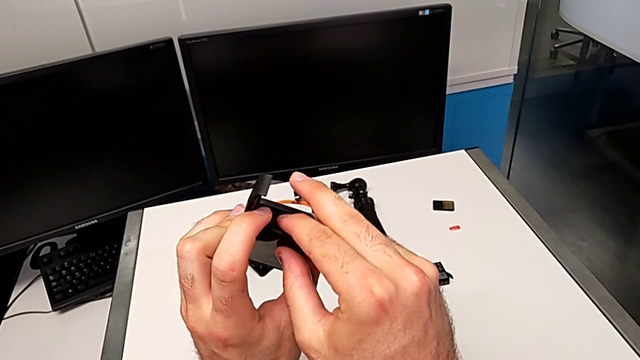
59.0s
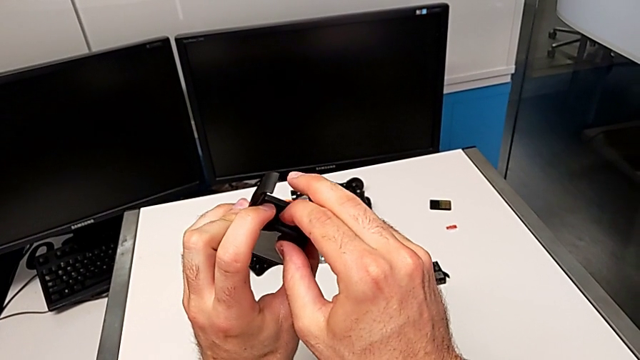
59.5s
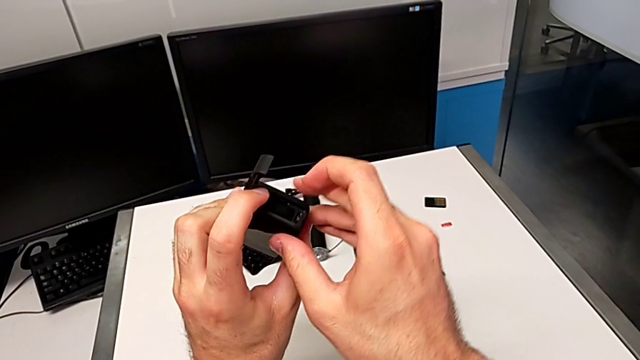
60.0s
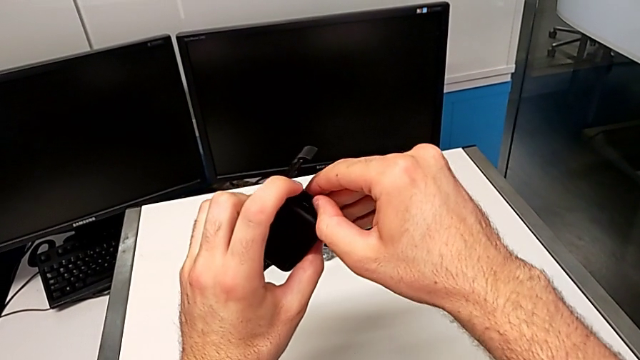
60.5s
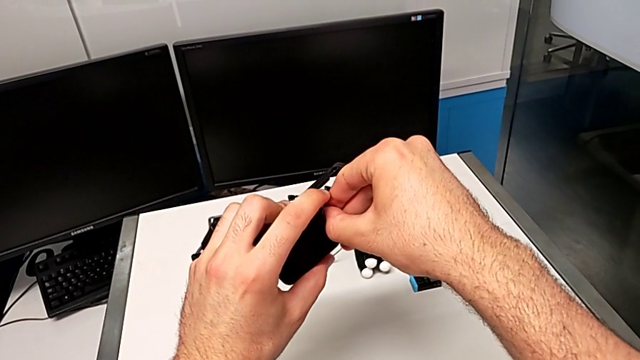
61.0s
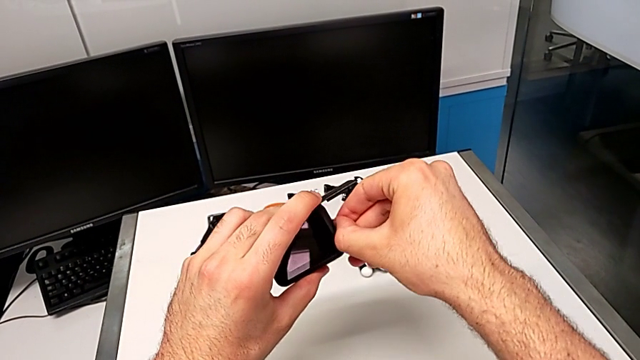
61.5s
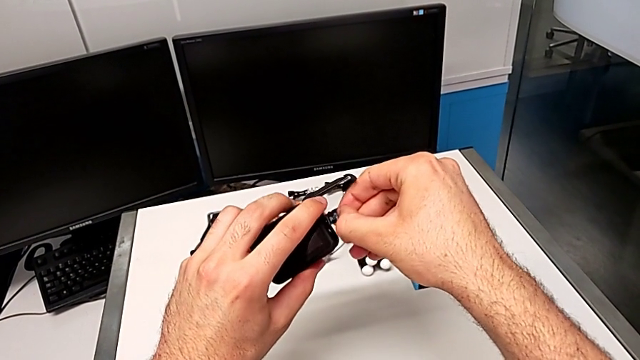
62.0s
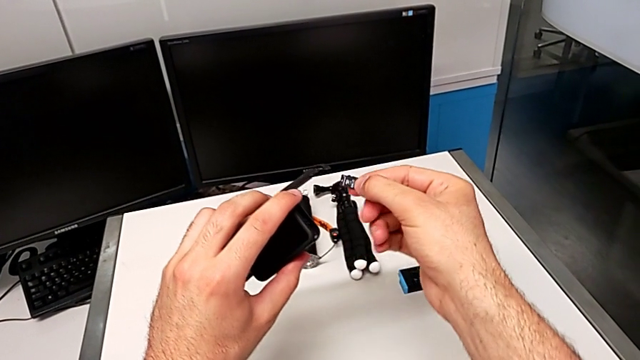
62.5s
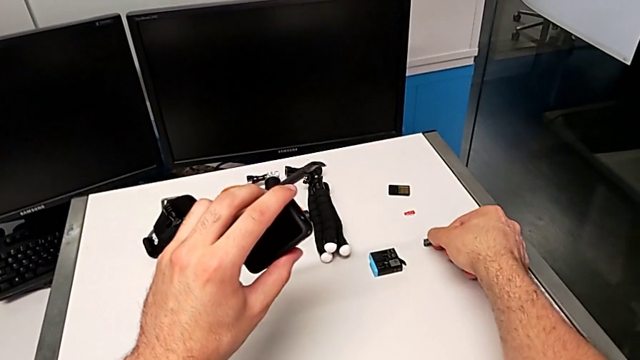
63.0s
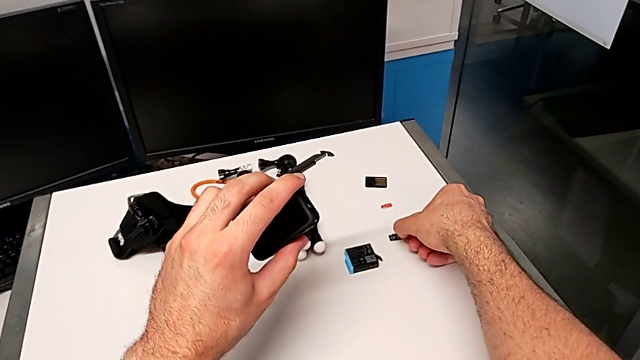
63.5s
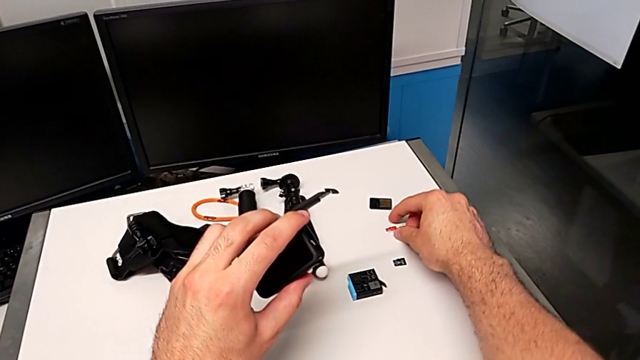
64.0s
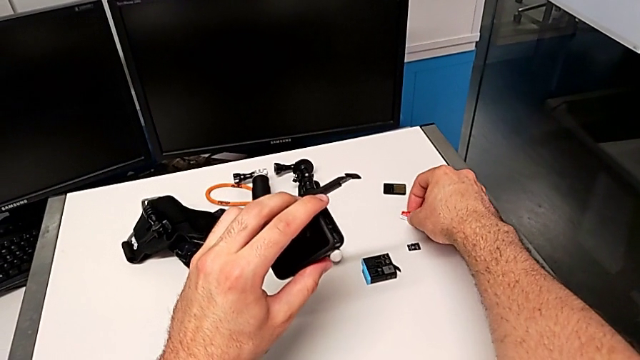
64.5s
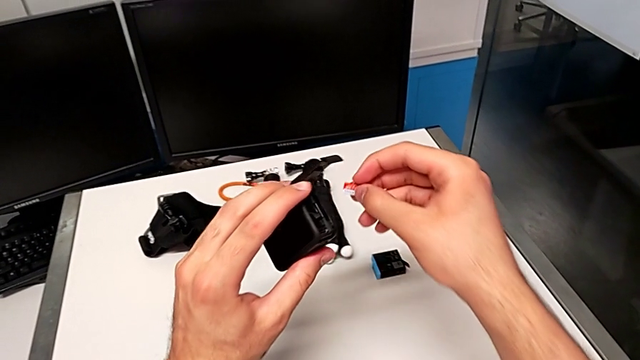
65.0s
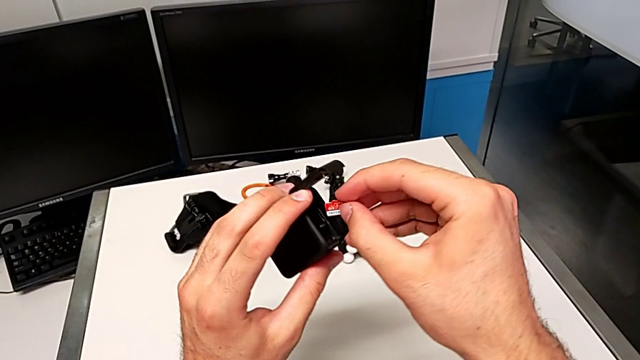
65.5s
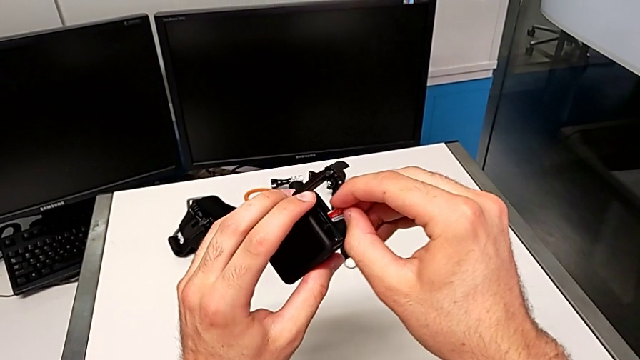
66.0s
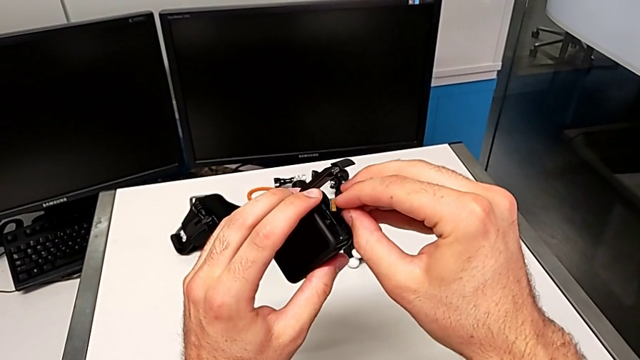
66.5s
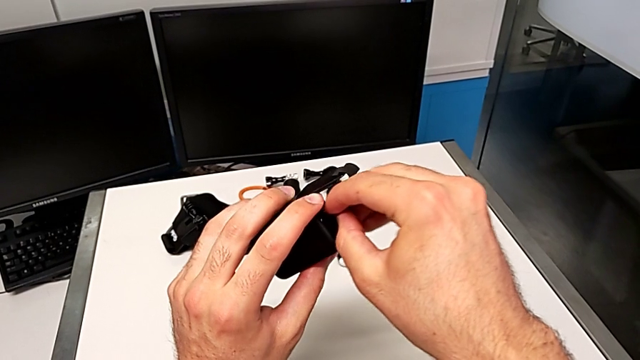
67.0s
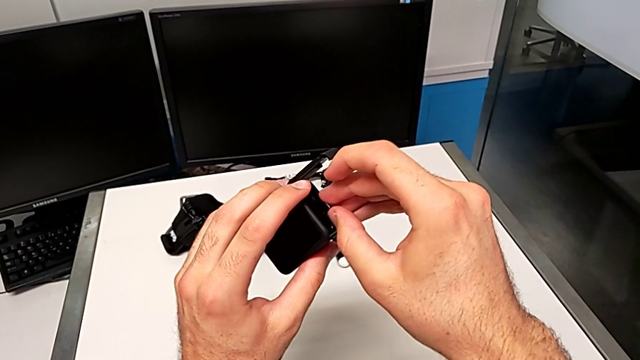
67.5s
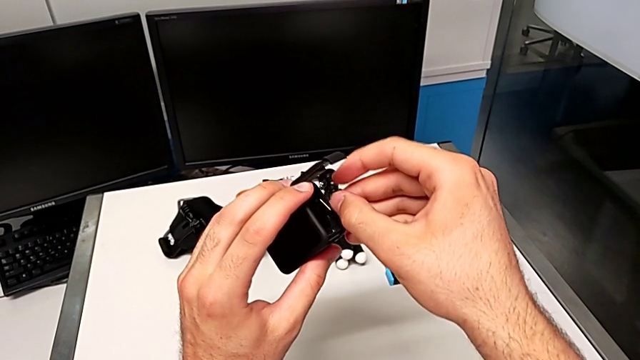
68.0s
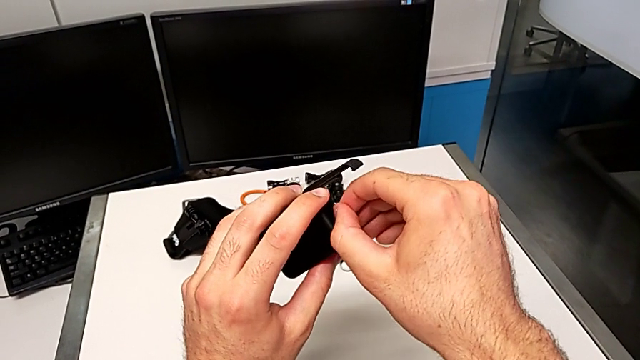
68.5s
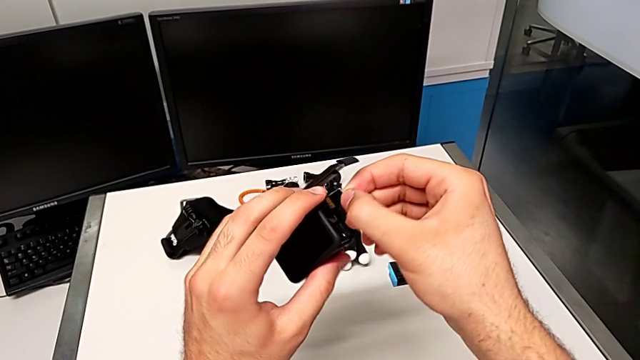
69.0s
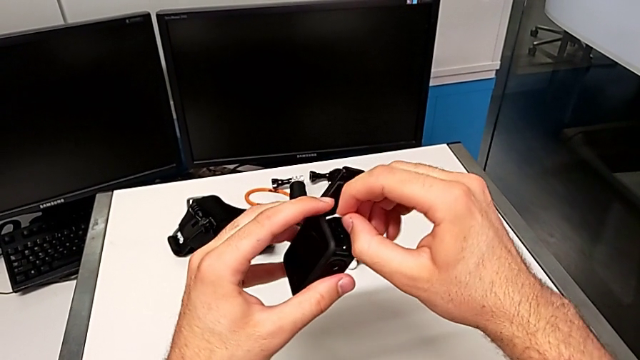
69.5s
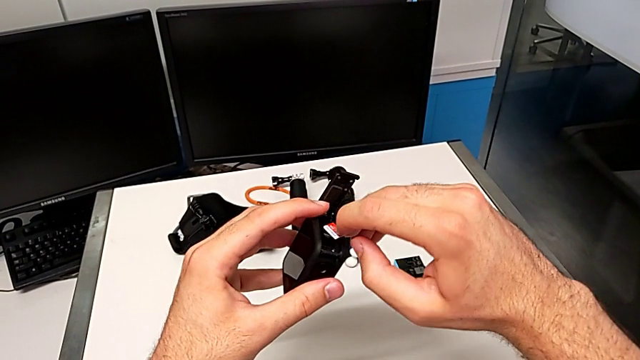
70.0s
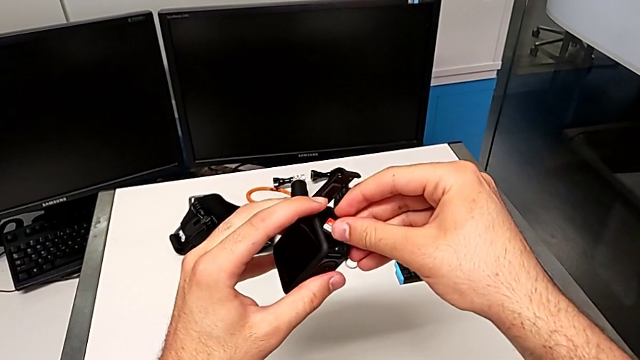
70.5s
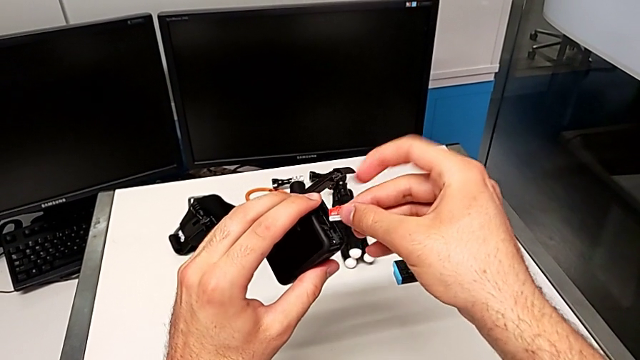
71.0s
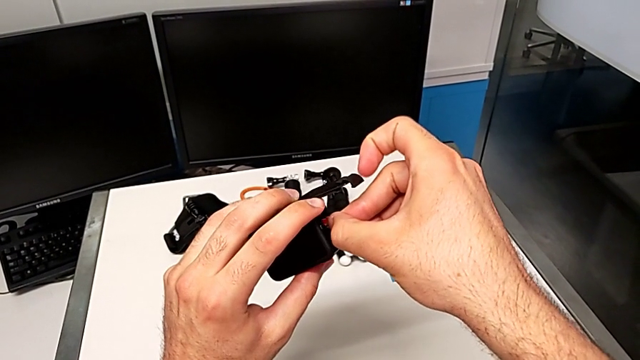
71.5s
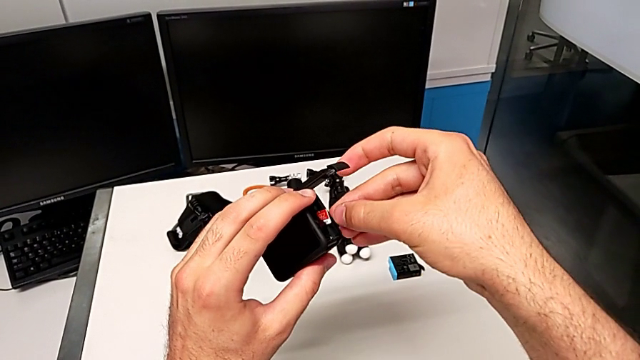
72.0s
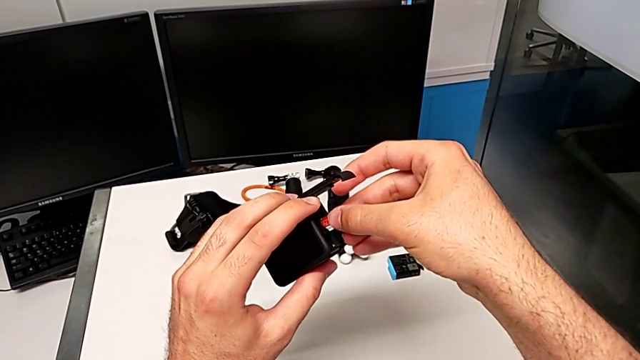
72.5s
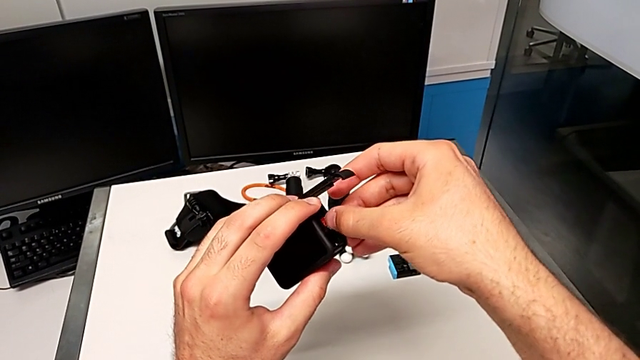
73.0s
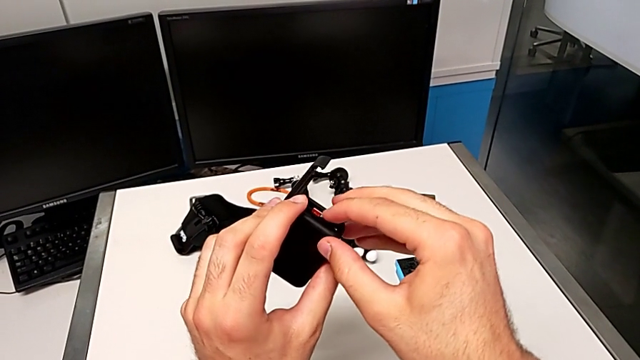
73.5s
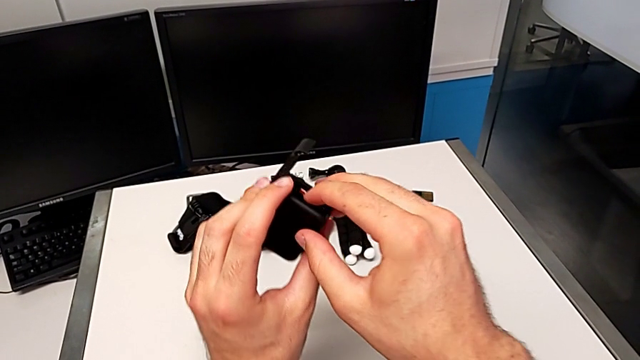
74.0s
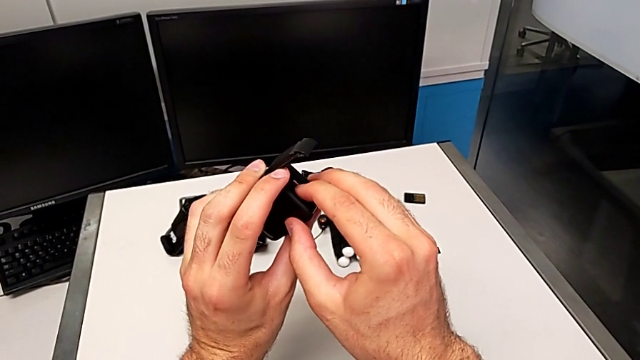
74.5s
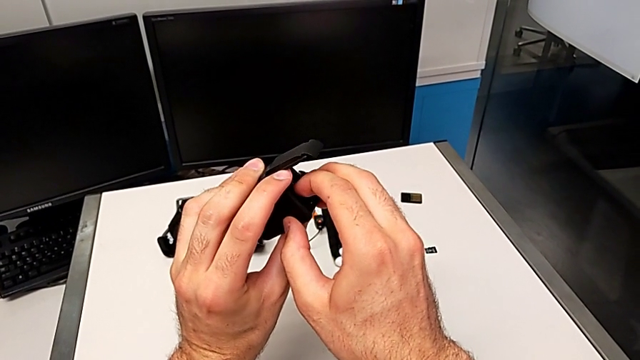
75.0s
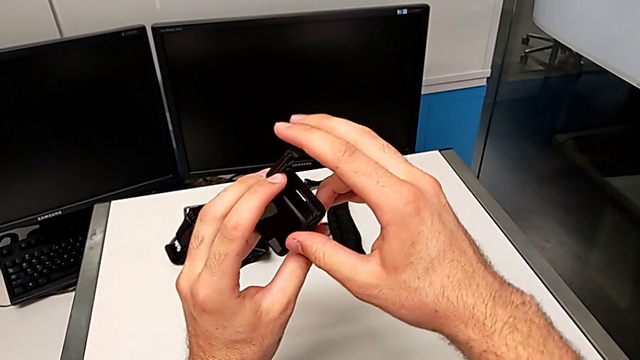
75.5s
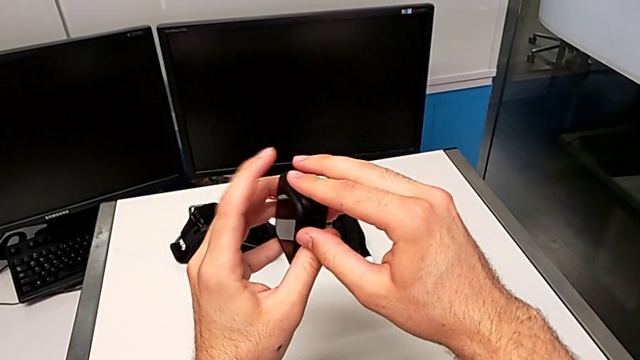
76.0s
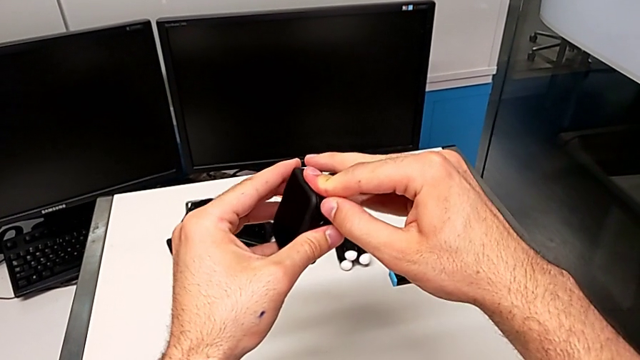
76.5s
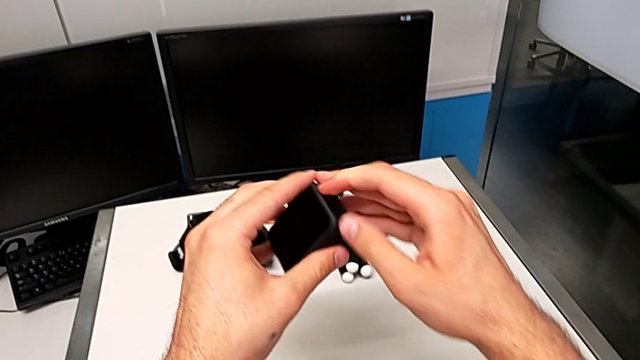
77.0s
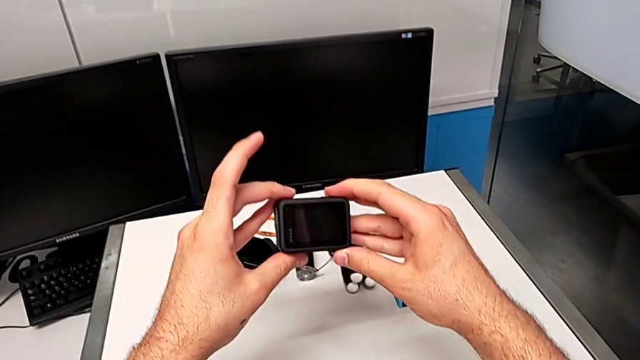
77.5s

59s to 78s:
The camera wearer is changing the SD card. They push the old SD card, withdraw it, drop it, grab the new SD card, lift it, rotate it, insert it, withdraw it, flip it, insert it, push it and close the new battery door.
